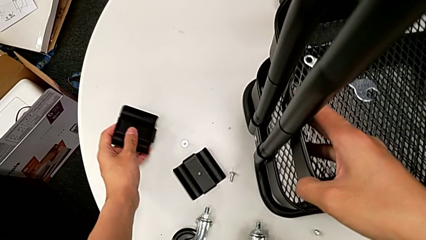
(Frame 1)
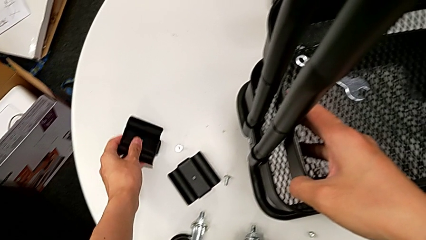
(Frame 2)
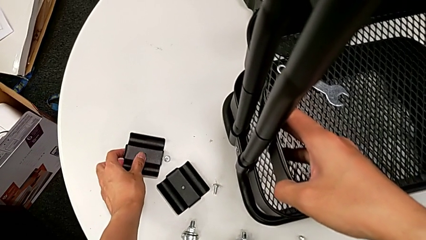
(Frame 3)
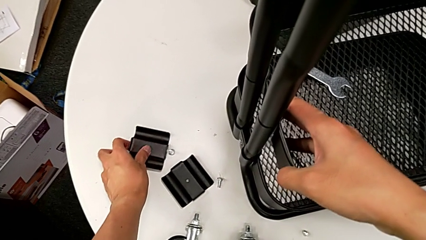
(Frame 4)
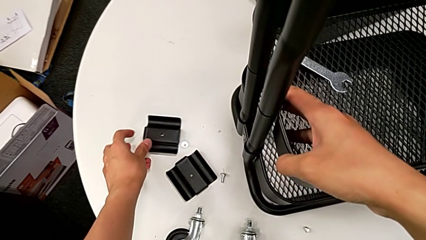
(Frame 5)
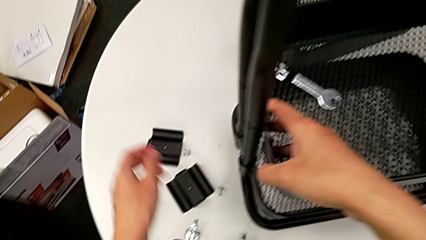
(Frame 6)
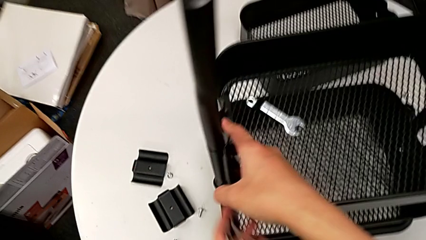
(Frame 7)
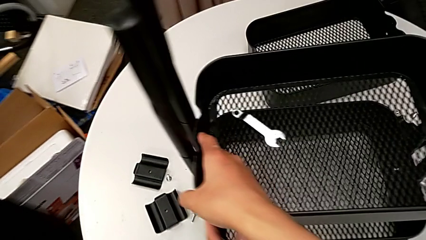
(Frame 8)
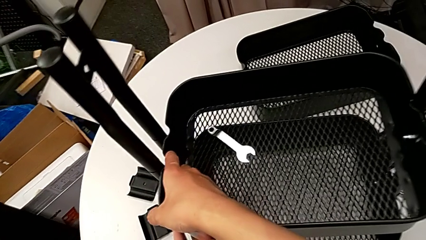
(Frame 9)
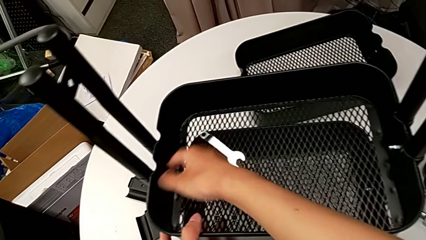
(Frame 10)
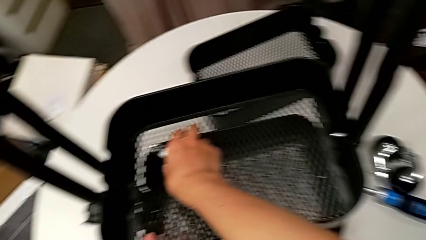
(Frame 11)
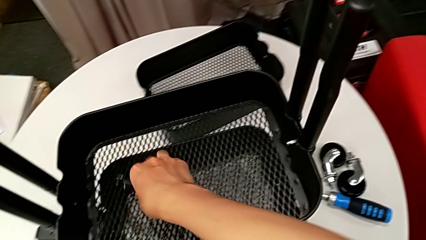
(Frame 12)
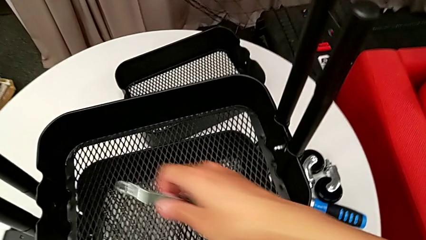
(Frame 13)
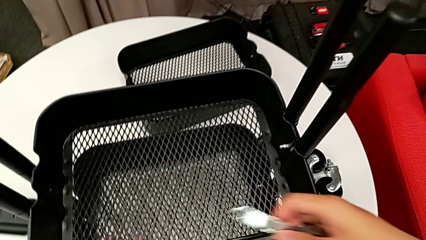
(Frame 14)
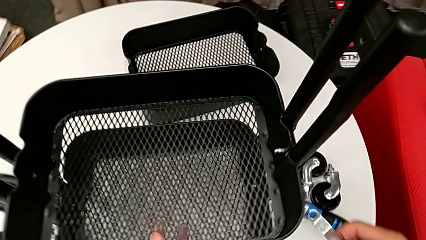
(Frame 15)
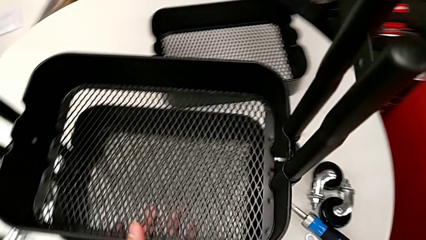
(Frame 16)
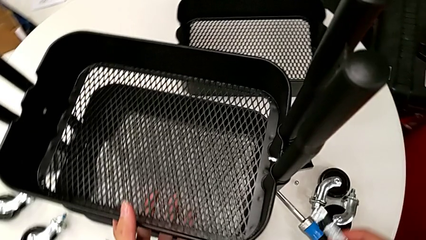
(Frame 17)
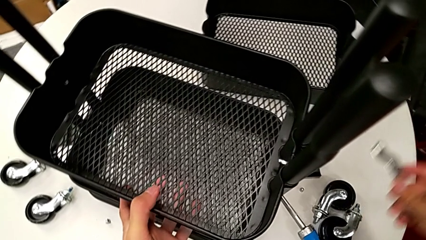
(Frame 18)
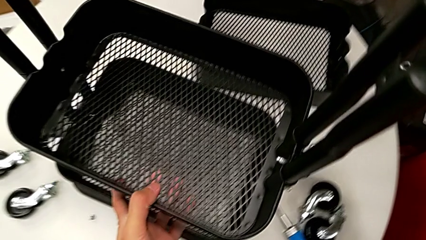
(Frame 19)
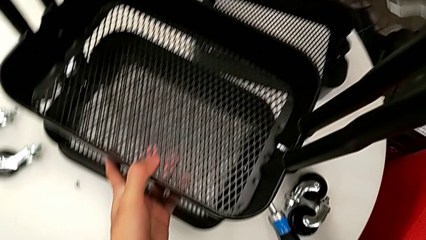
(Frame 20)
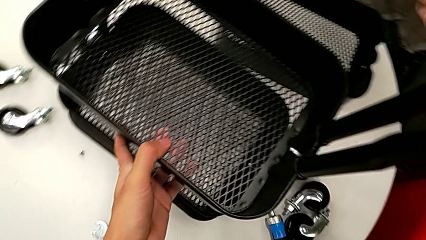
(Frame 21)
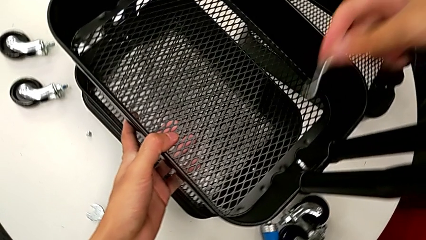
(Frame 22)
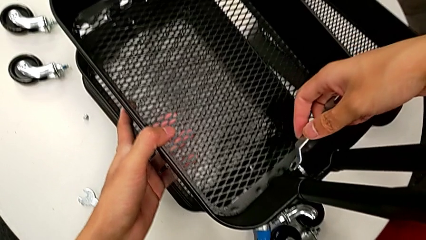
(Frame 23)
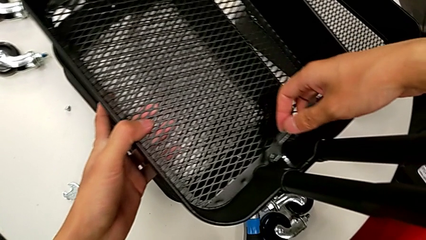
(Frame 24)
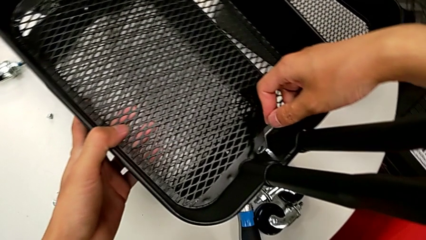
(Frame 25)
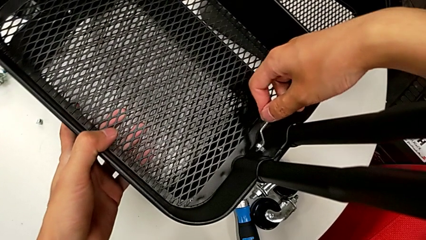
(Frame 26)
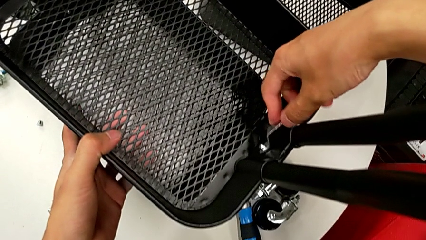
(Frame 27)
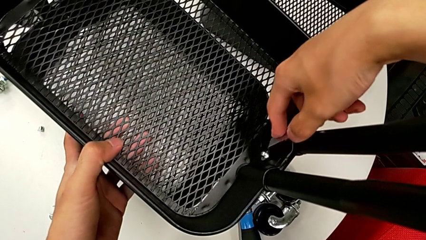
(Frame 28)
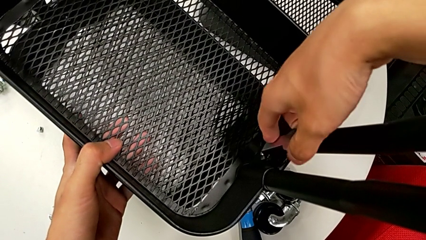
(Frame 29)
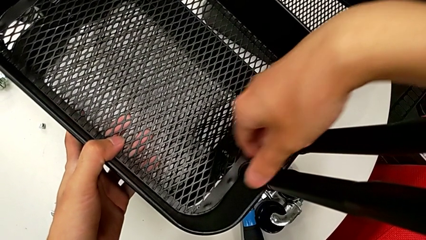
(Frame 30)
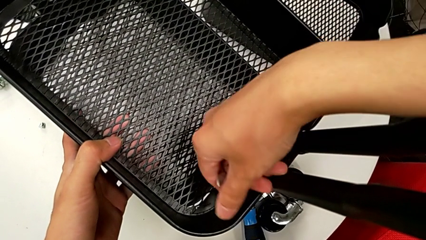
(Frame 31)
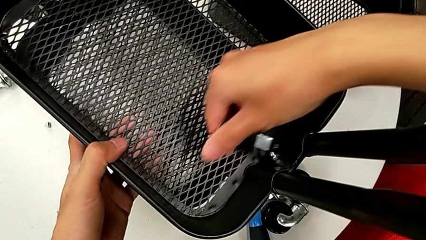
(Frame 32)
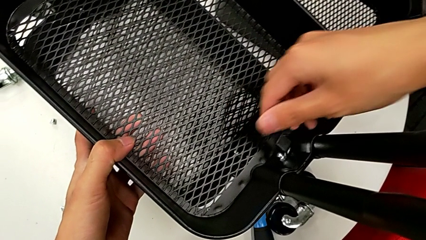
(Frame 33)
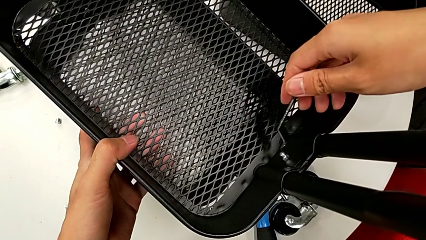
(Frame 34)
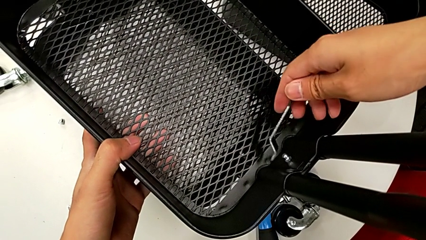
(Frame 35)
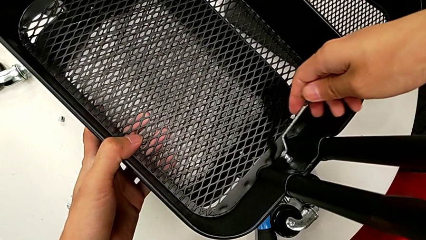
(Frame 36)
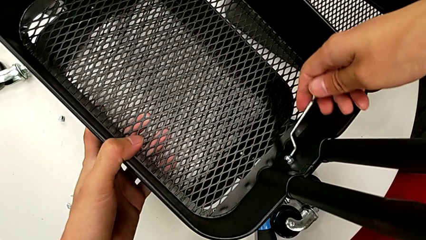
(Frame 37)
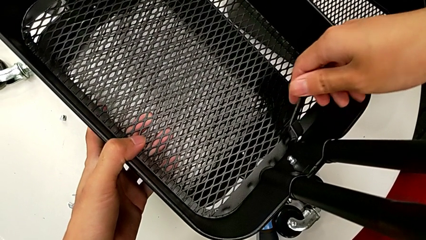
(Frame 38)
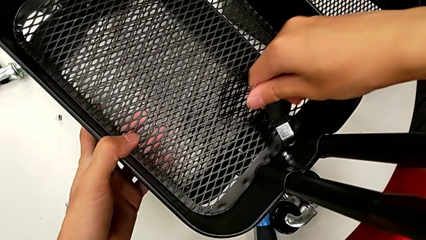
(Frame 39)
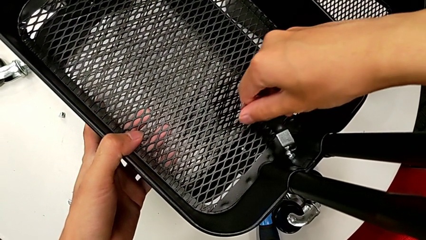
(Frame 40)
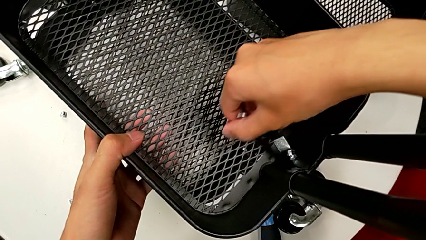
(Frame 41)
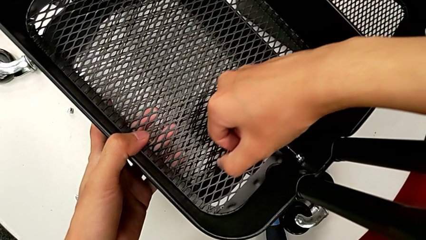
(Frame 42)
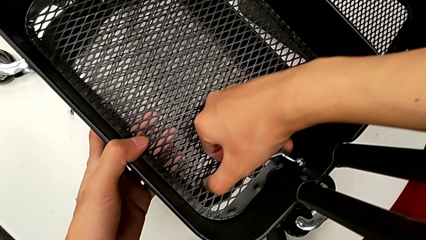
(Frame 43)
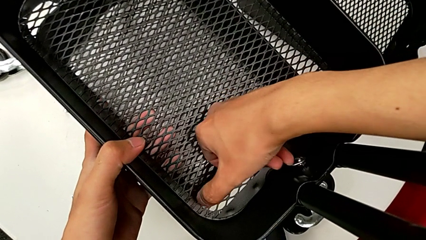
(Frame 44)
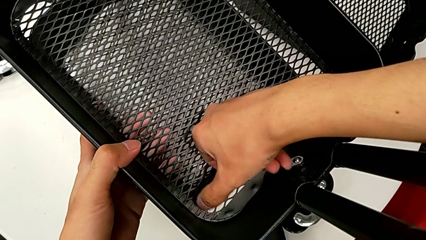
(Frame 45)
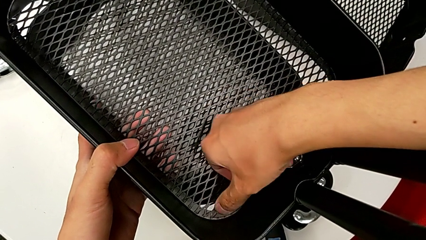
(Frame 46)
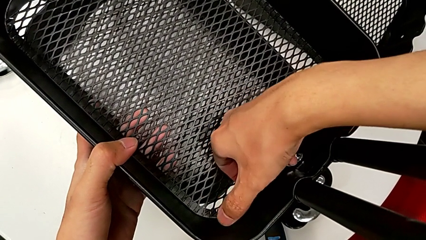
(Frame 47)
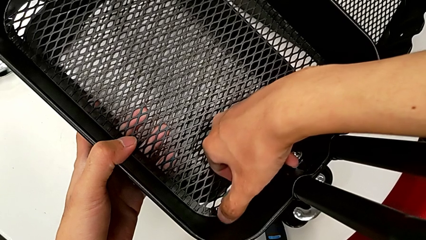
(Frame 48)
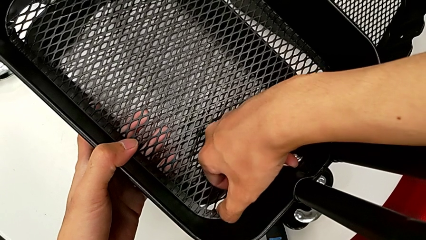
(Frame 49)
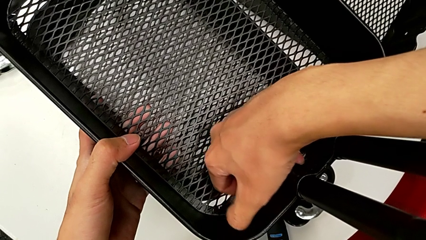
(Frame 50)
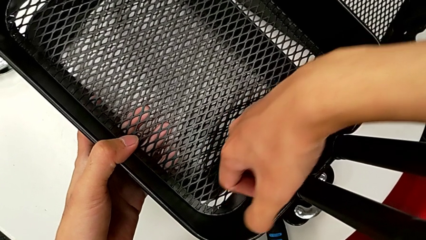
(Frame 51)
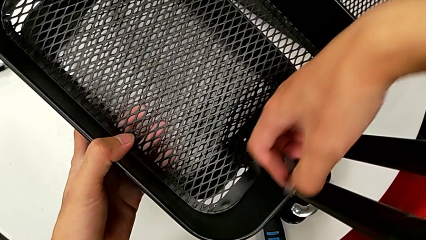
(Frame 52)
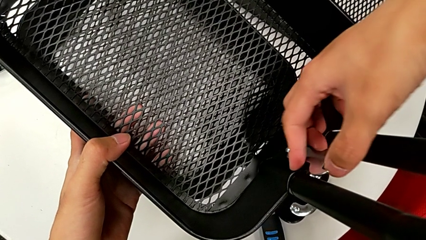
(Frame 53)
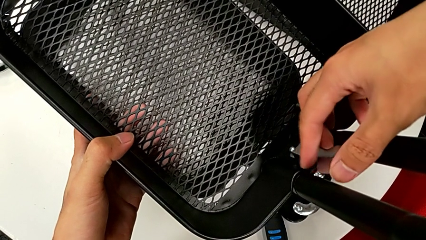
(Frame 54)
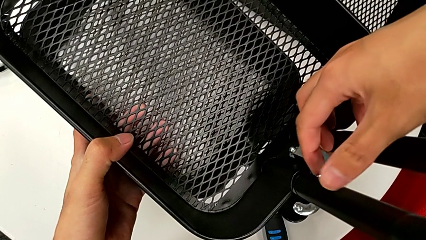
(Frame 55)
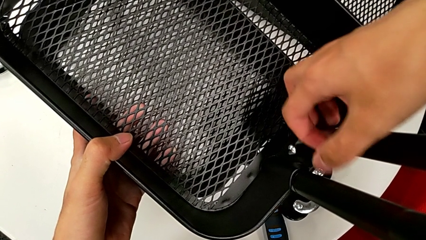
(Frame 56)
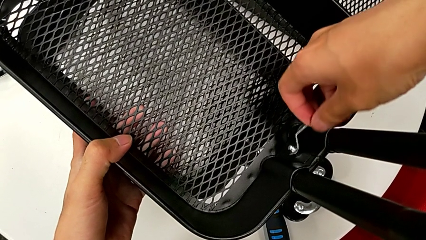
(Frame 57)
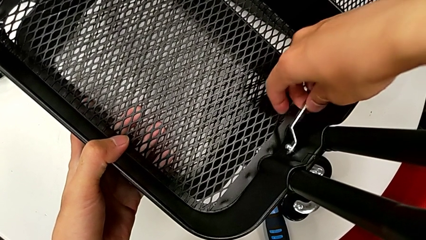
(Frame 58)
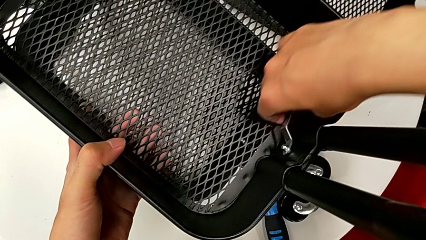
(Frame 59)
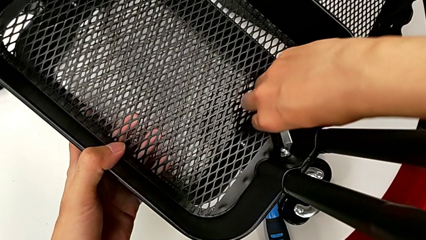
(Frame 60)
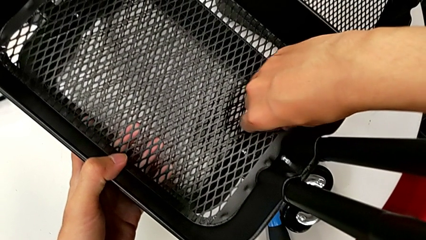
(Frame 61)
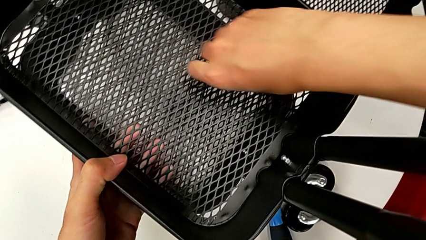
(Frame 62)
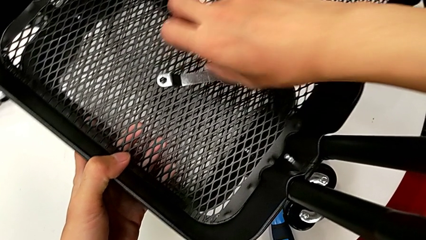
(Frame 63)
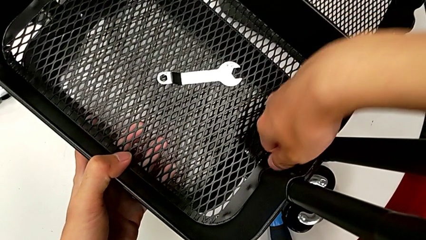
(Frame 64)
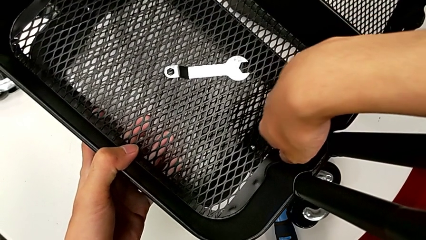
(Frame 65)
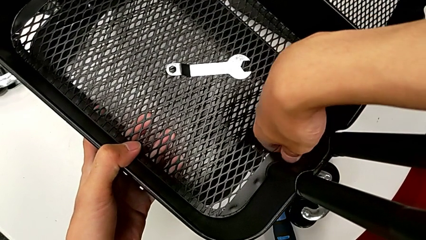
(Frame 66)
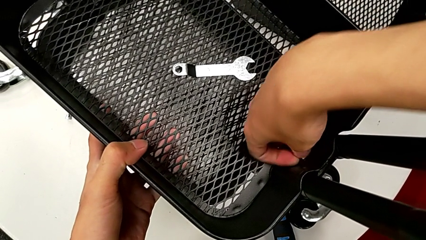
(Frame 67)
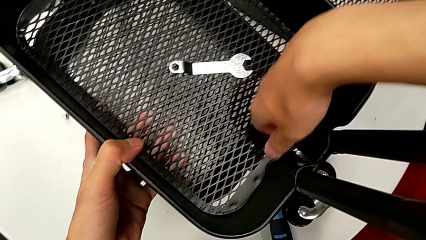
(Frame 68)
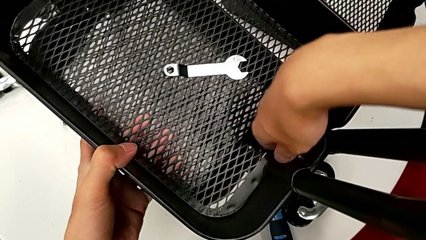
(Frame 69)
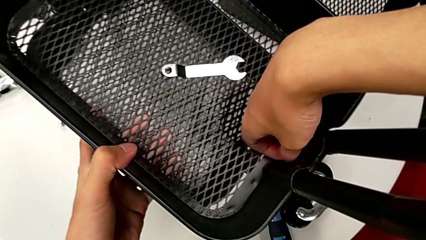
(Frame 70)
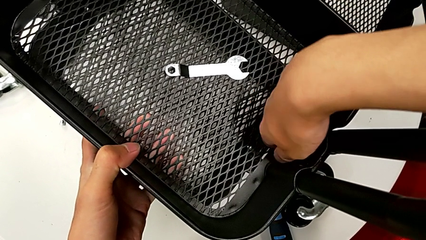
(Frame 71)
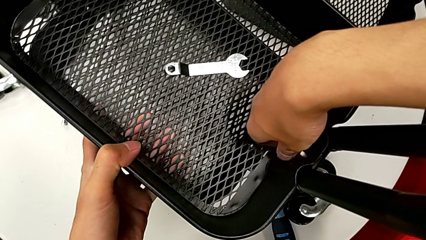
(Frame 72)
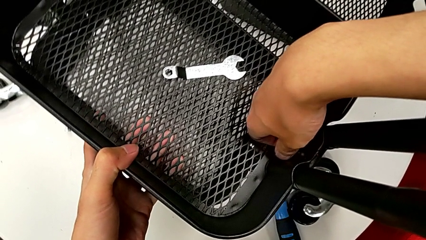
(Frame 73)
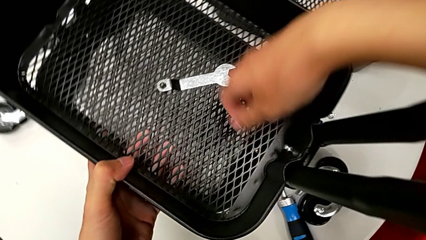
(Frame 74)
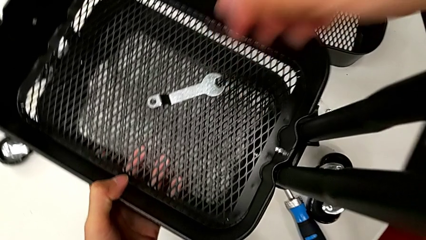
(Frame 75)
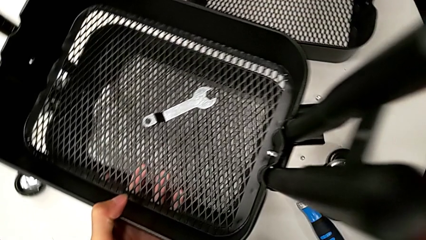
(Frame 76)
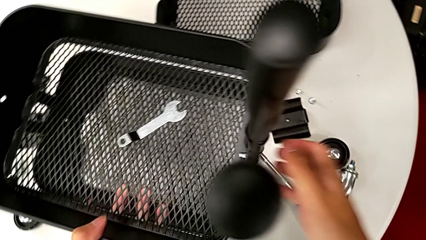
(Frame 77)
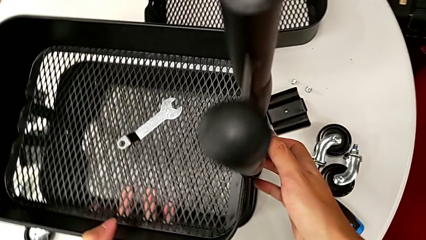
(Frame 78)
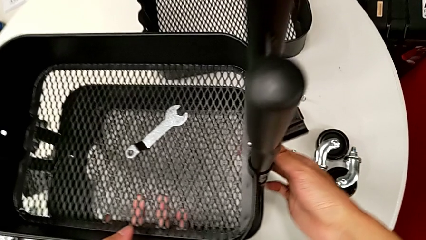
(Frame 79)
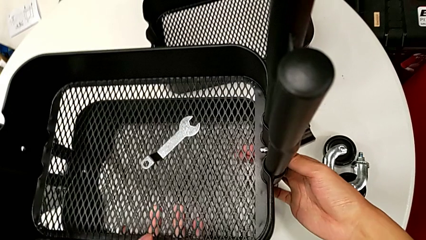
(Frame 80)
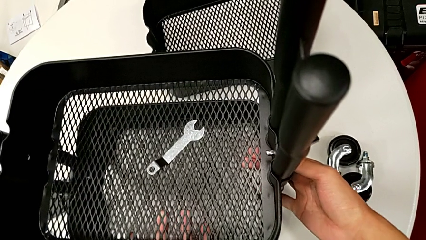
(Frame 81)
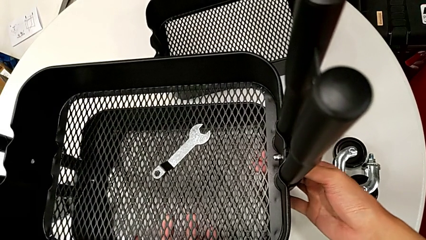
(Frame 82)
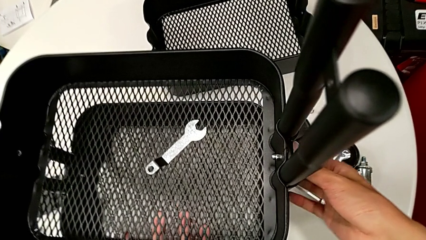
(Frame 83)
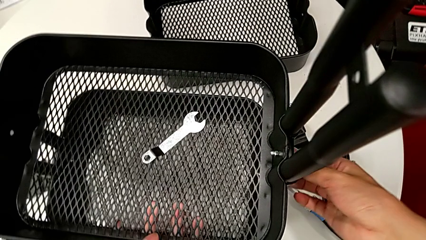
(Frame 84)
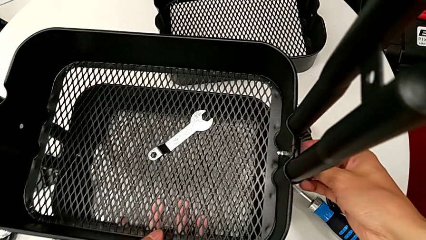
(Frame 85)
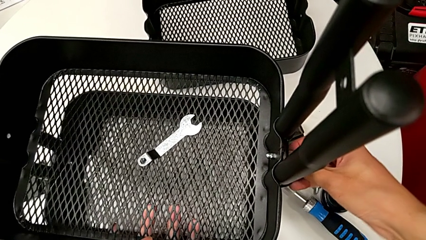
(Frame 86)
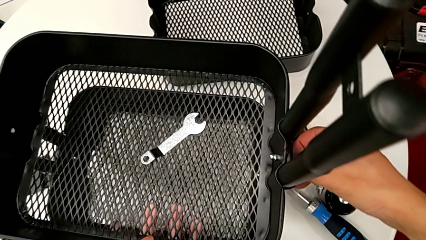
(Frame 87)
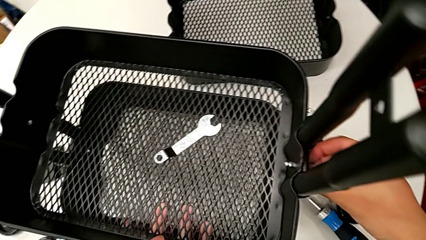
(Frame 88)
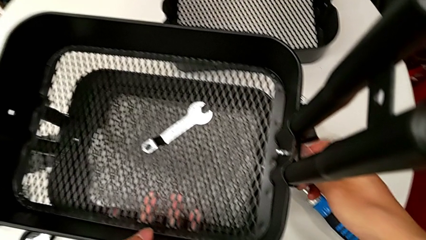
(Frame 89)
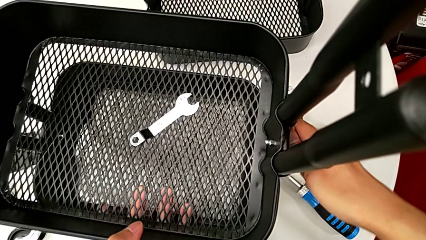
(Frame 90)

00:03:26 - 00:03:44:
The camera wearer is disassembling the middle grid tray of the rolling cart. They place the bracket, approach the hexagonal wrench, grab it, approach the hexagon cap nut, insert the hexagonal wrench, unscrew the hexagon cap nut, withdraw the hexagonal wrench, insert it, unscrew the hexagon cap nut, withdraw the hexagonal wrench, place it, unscrew the hexagon cap nut, approach the bracket and unscrew the screw.
